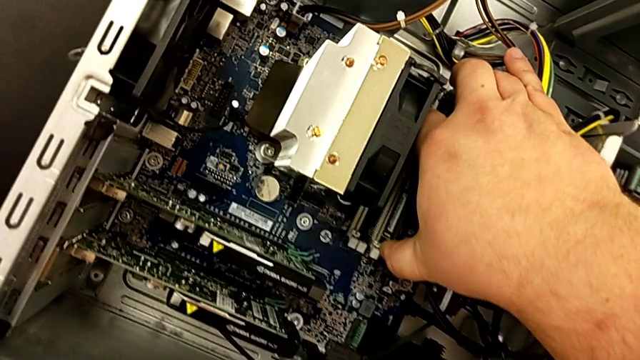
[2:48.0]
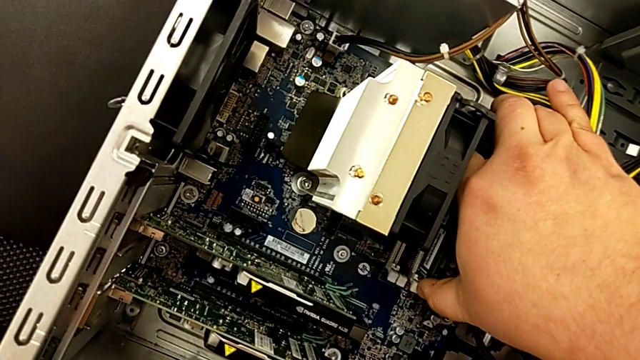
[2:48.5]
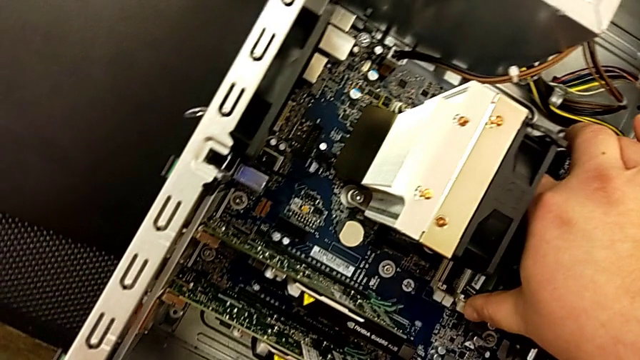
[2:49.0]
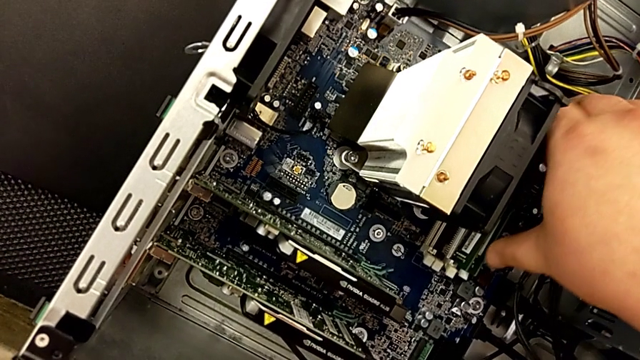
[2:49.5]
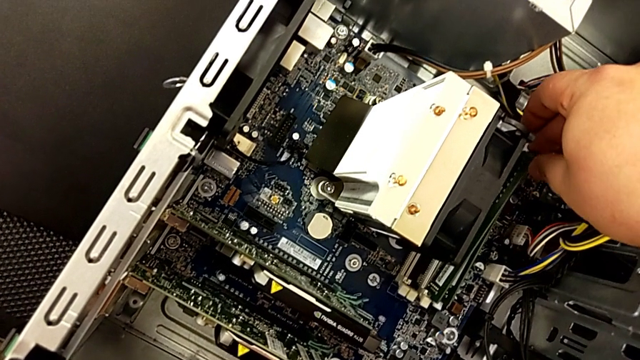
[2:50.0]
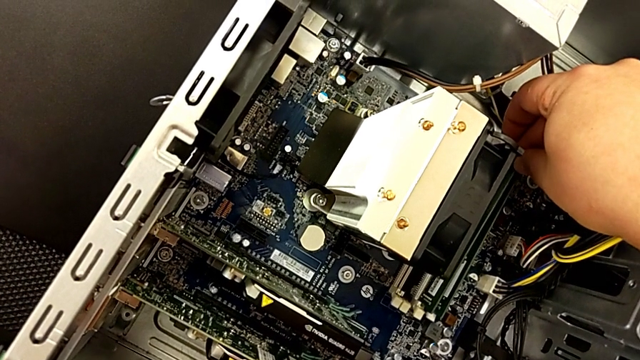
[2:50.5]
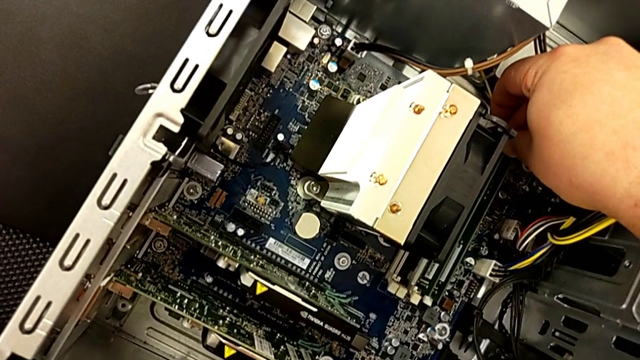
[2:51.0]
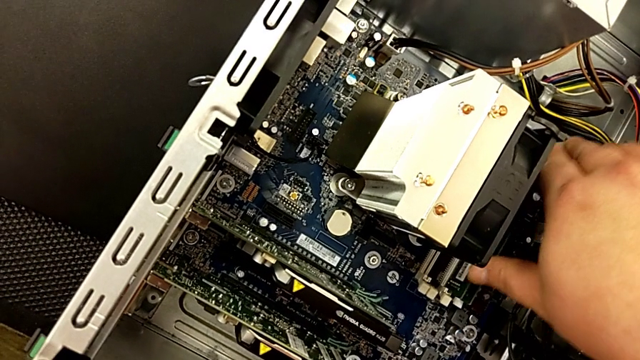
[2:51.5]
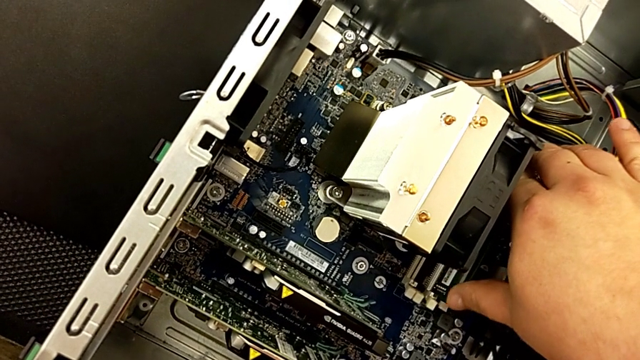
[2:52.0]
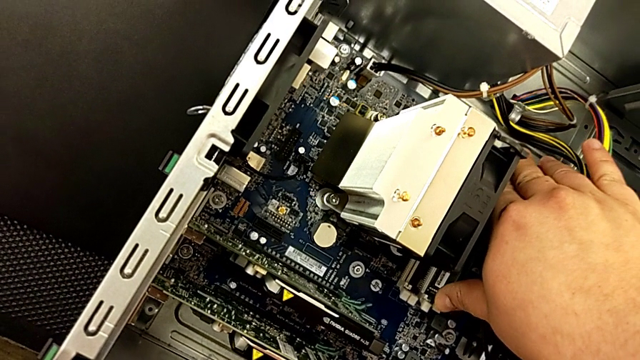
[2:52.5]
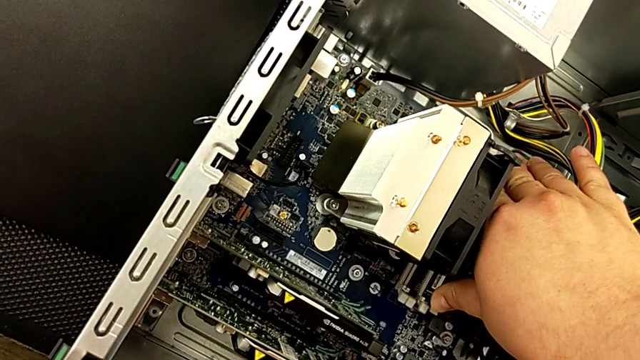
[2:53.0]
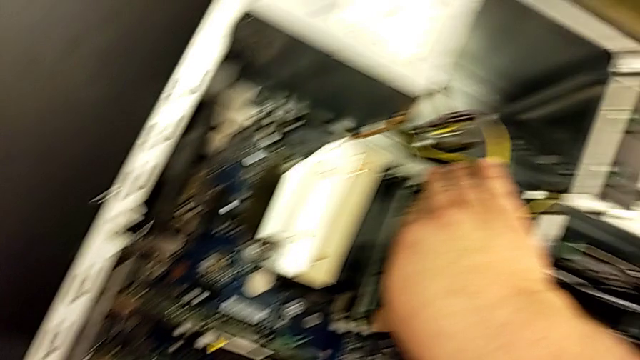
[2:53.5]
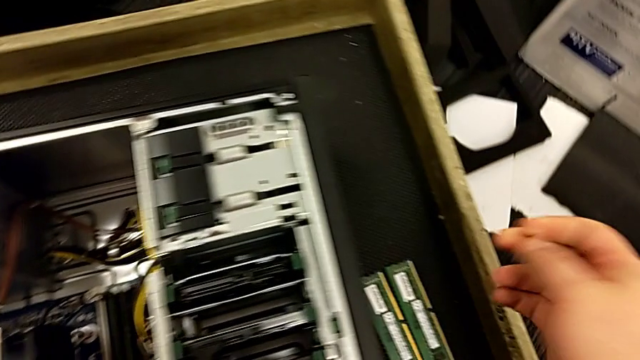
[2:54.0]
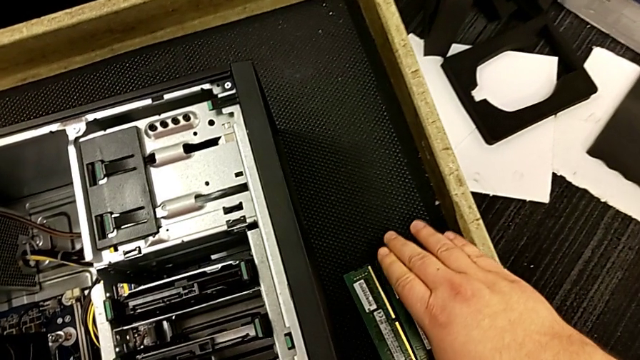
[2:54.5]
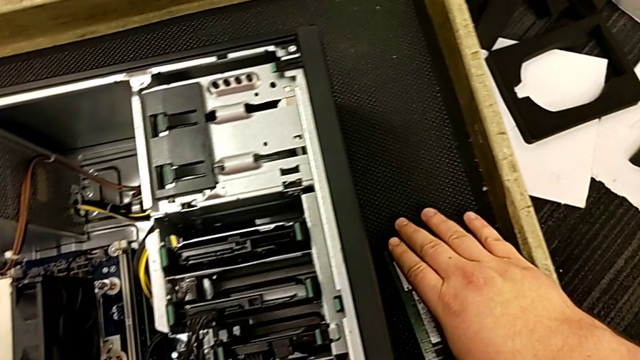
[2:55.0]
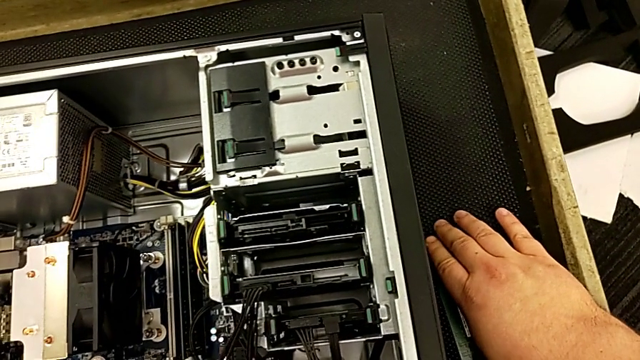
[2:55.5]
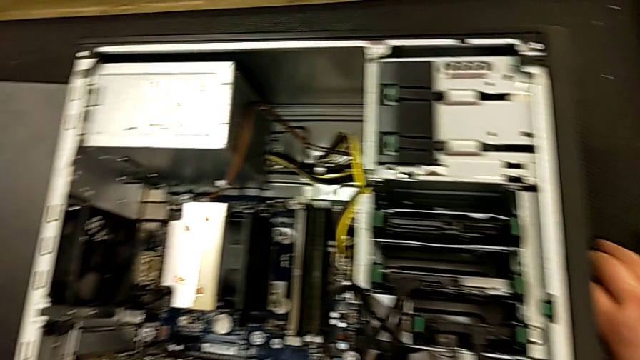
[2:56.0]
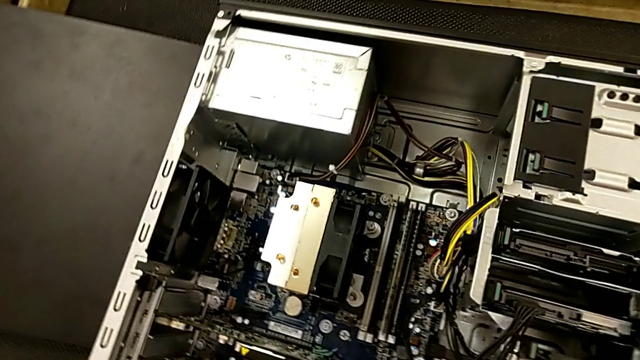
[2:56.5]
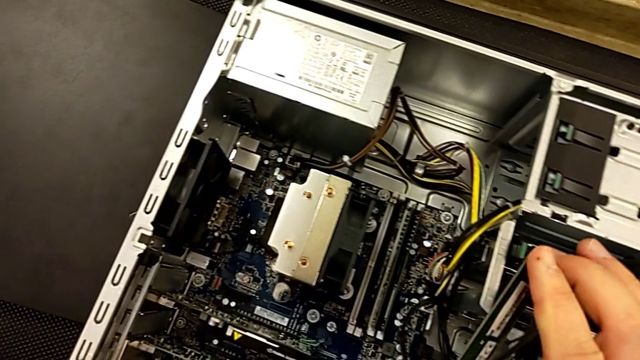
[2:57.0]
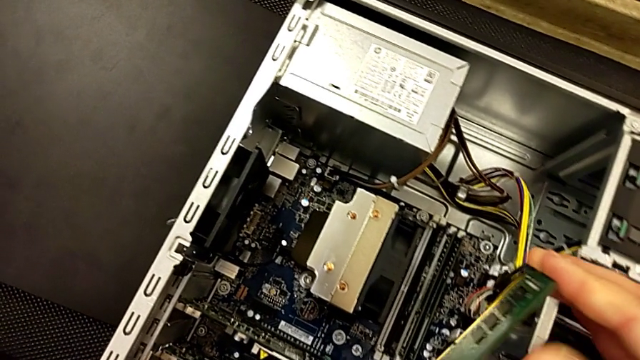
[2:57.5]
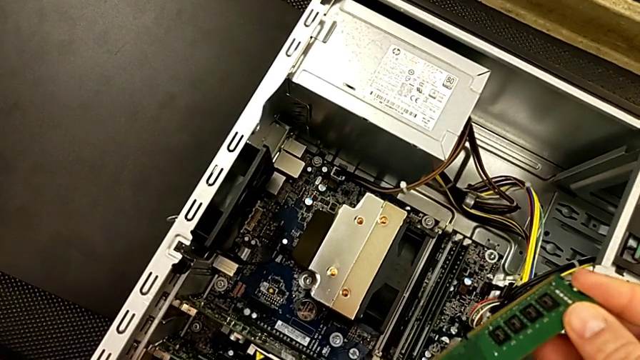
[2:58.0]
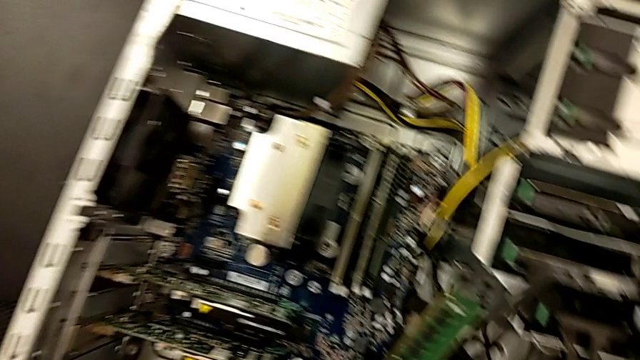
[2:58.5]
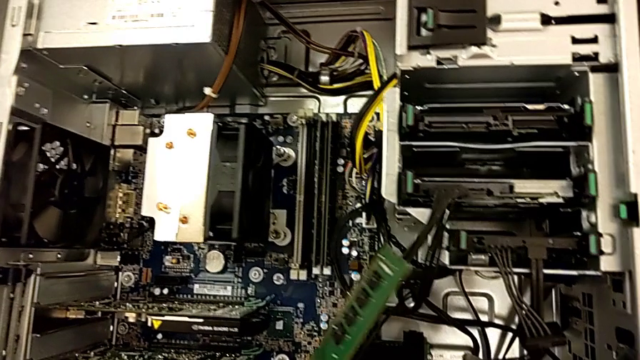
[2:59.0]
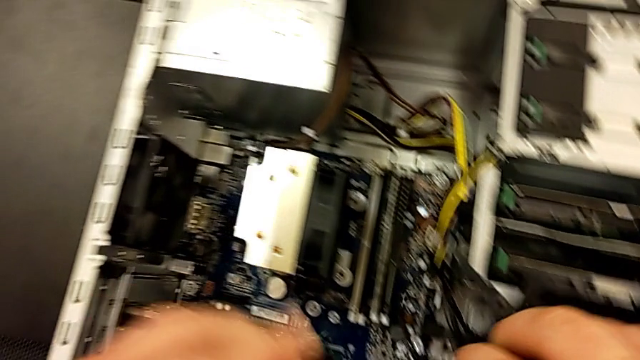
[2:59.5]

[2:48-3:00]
The camera wearer is assembling the RAM in the computer. They touch the computer tower, withdraw the RAM, grab the computer tab and touch it.

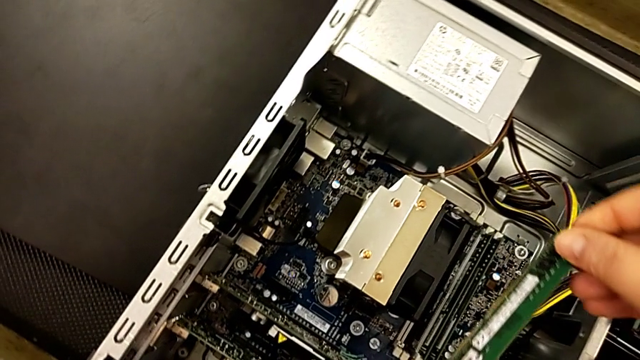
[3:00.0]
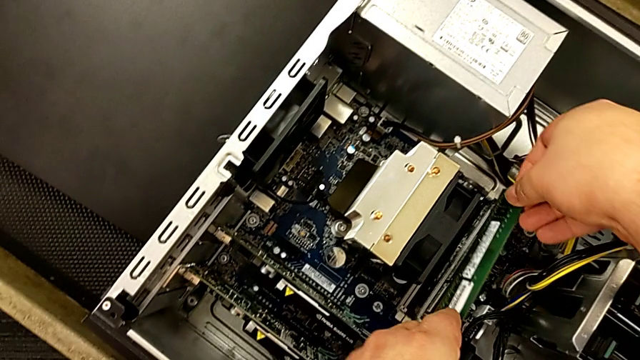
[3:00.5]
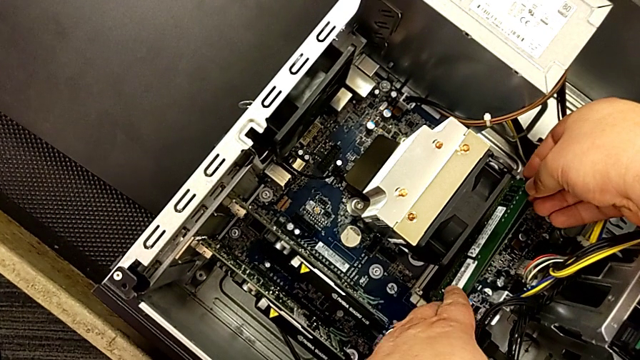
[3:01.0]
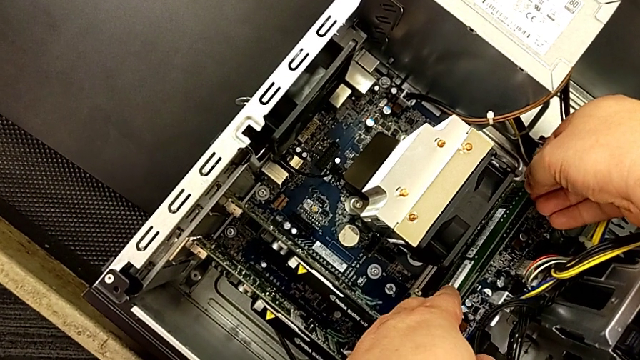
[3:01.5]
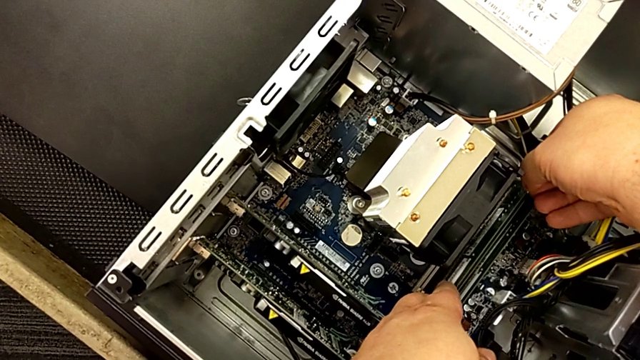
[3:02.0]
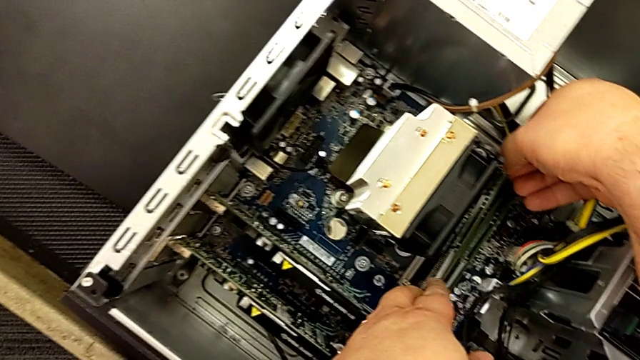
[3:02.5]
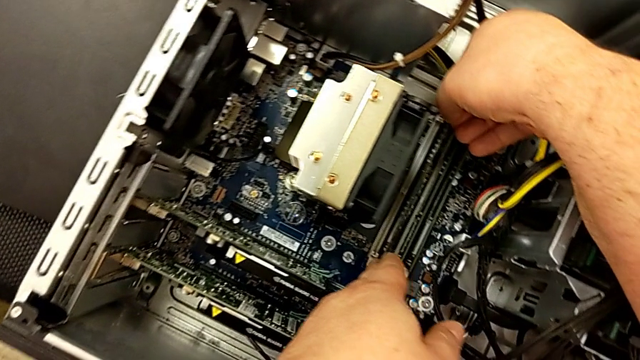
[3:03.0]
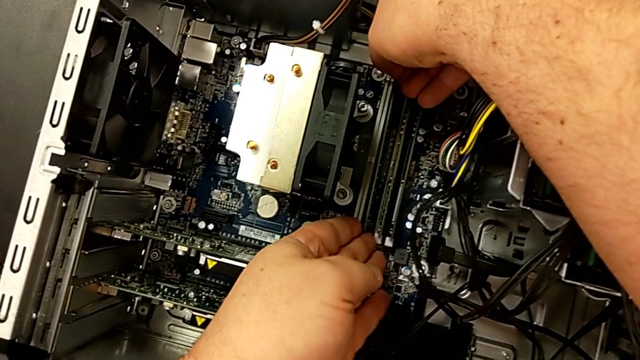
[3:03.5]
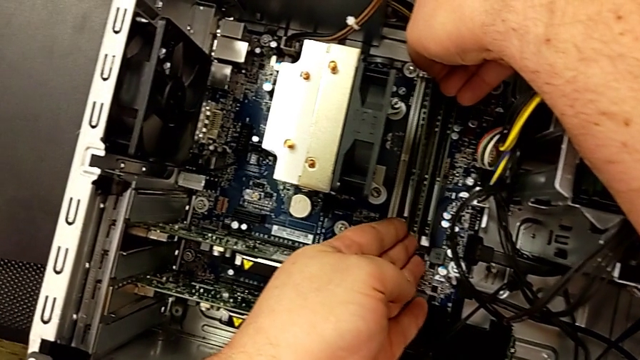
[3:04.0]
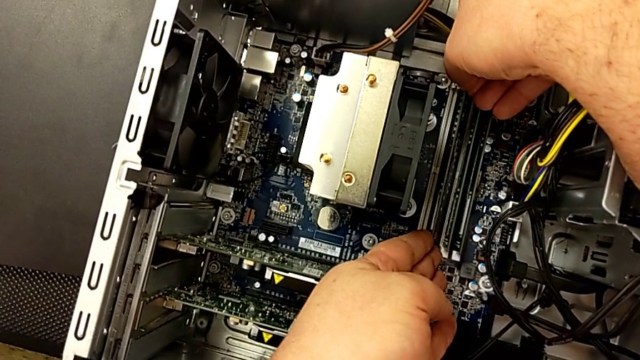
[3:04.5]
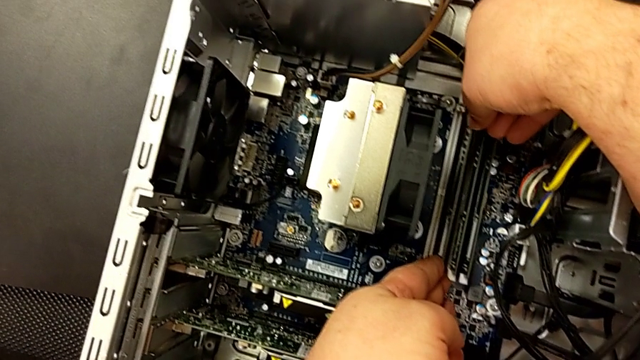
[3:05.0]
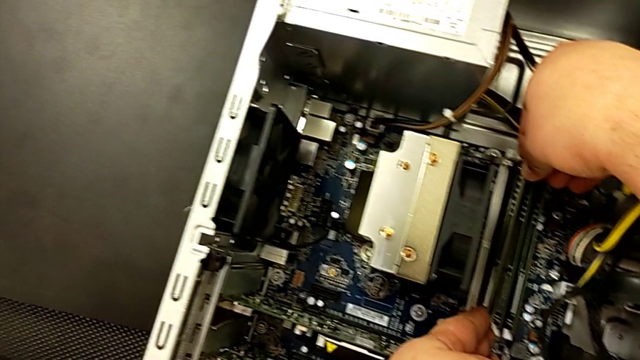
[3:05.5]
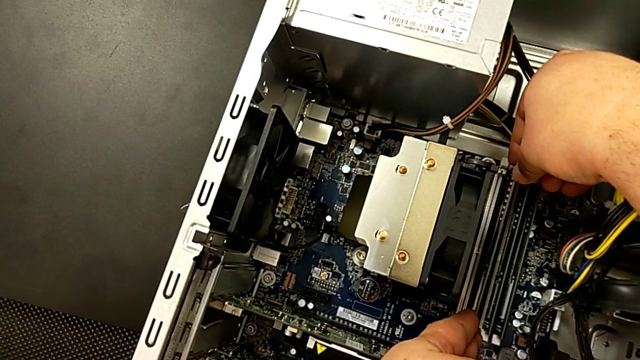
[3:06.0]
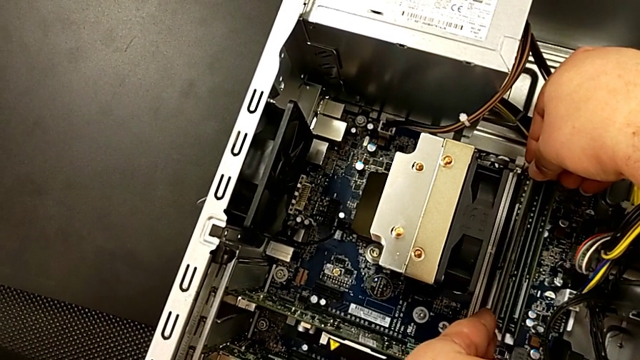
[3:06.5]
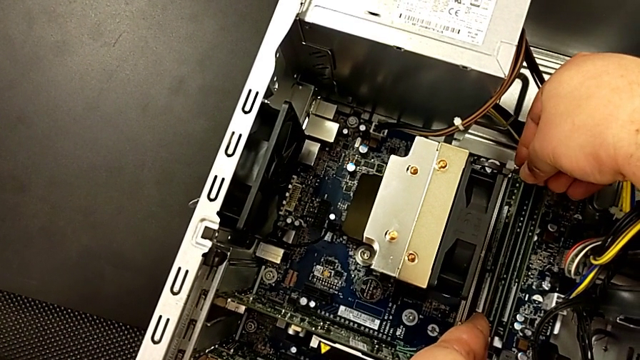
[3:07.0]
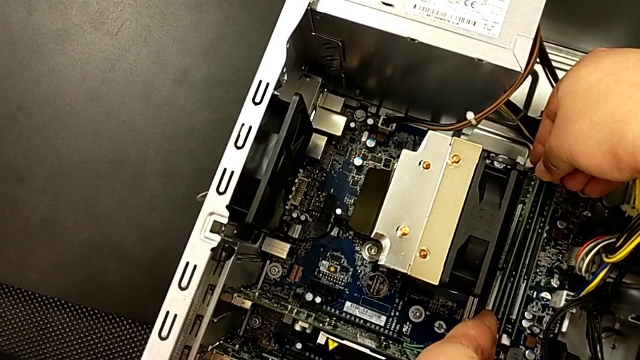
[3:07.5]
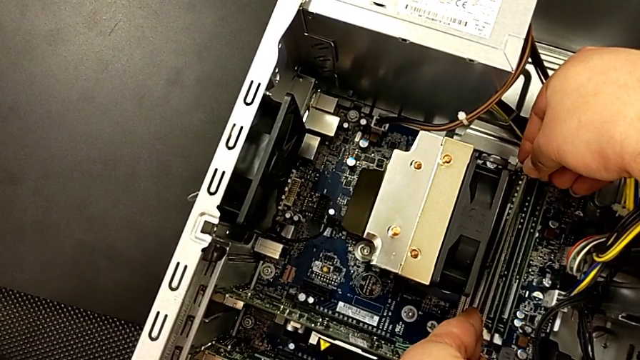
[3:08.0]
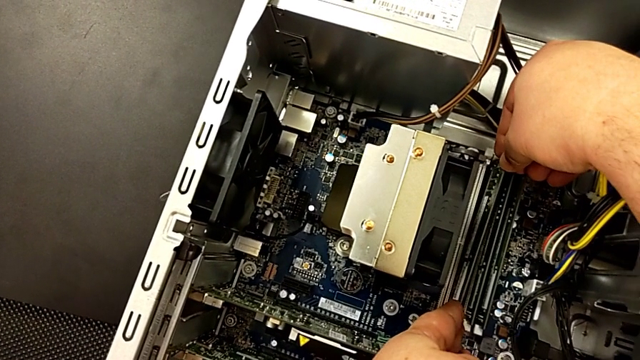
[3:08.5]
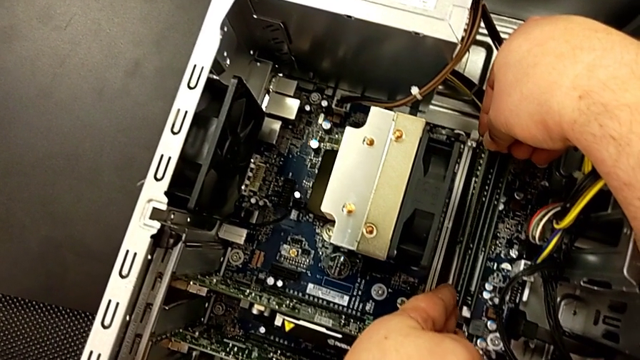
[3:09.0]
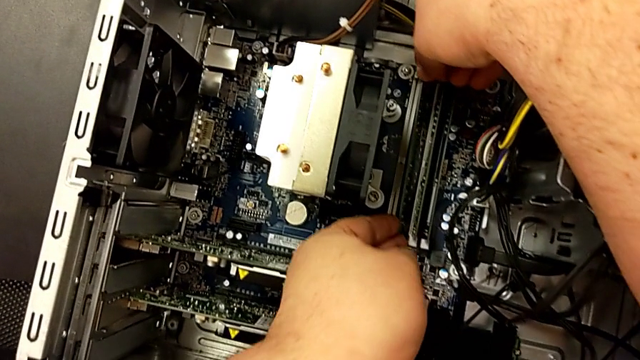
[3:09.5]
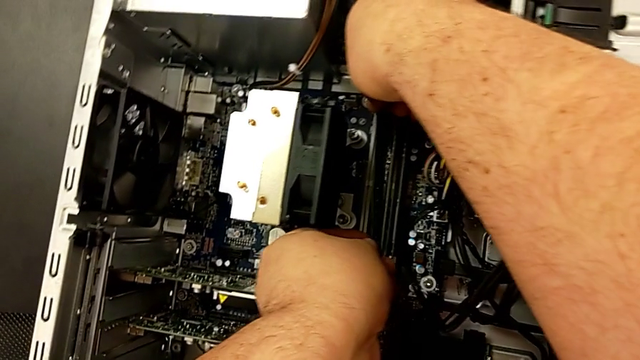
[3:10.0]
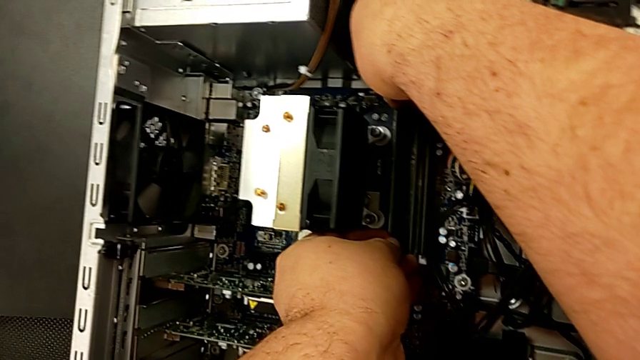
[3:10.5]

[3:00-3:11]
The camera wearer is assembling the RAM in the computer. They insert the RAM and inspect the computer tab.
